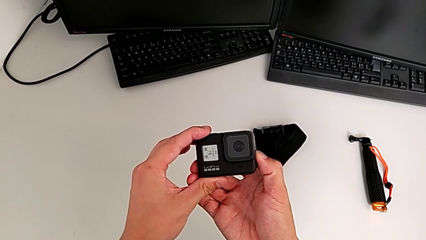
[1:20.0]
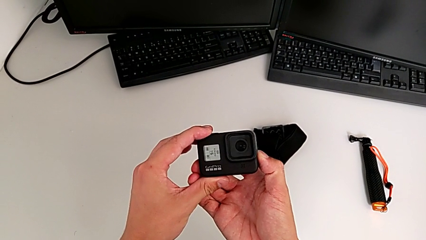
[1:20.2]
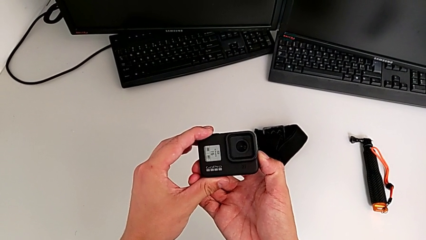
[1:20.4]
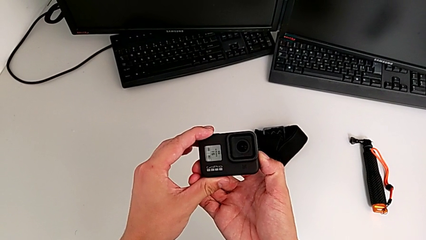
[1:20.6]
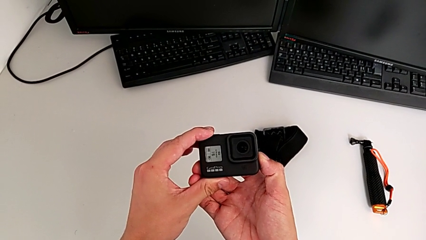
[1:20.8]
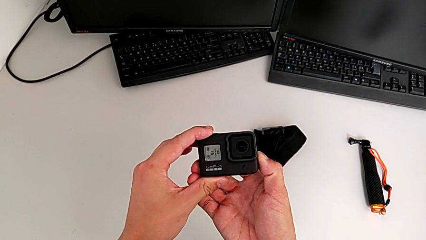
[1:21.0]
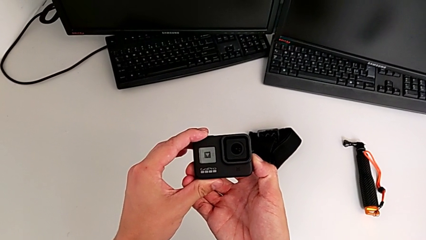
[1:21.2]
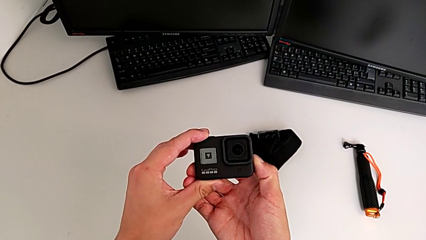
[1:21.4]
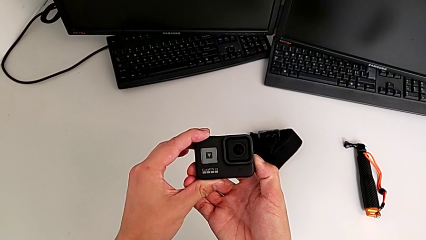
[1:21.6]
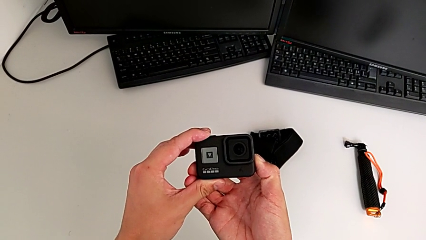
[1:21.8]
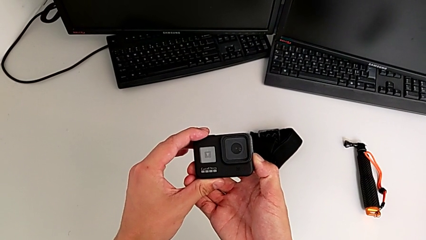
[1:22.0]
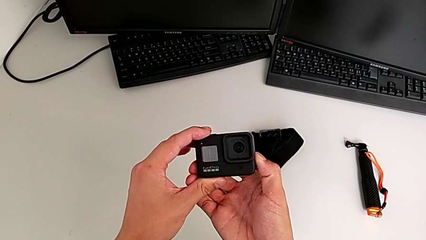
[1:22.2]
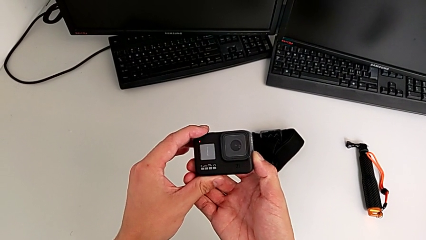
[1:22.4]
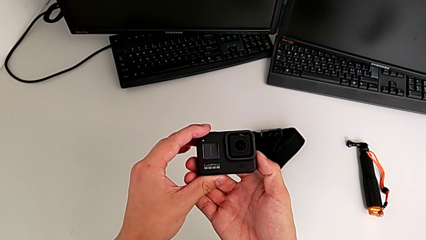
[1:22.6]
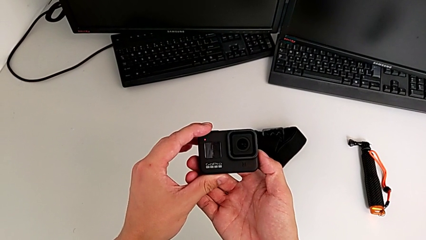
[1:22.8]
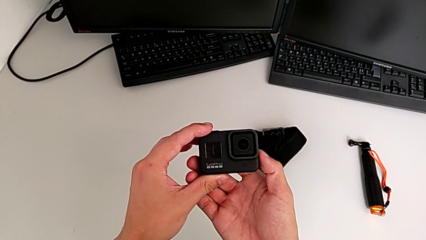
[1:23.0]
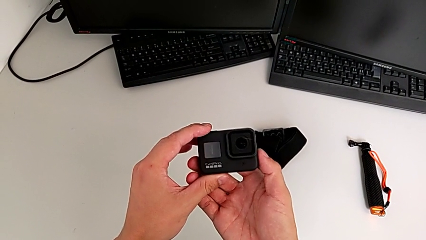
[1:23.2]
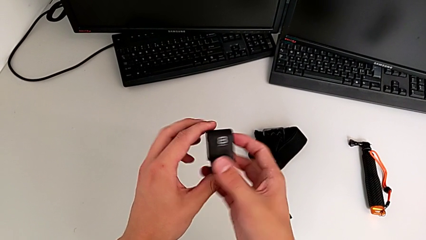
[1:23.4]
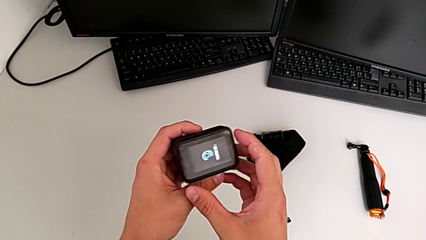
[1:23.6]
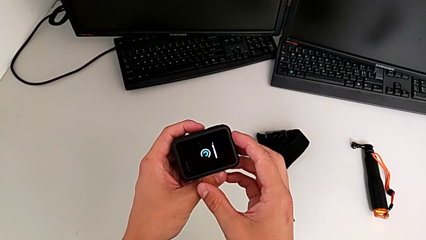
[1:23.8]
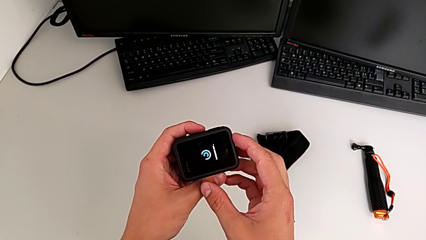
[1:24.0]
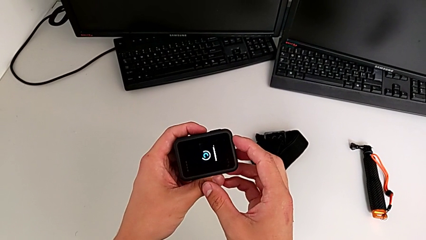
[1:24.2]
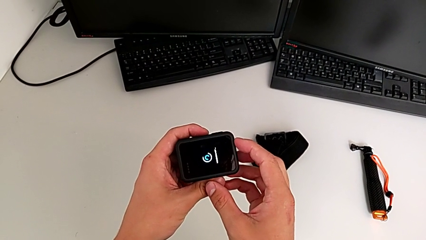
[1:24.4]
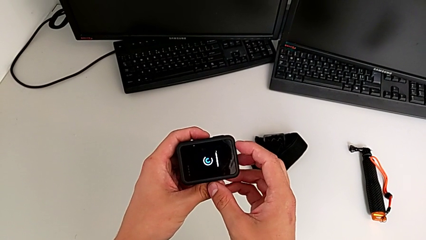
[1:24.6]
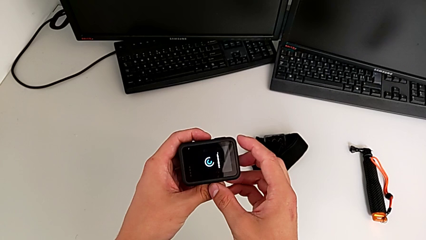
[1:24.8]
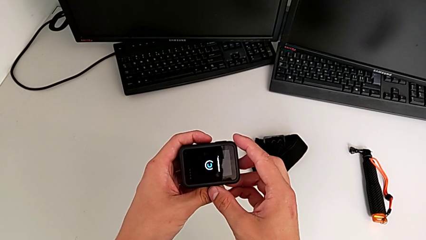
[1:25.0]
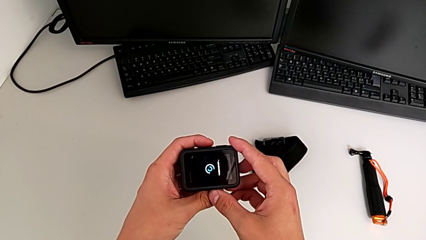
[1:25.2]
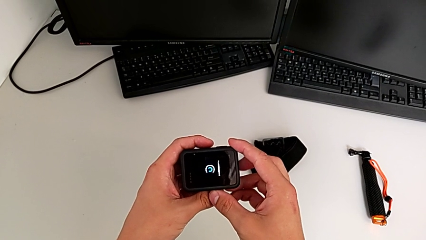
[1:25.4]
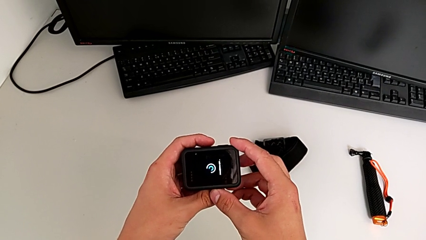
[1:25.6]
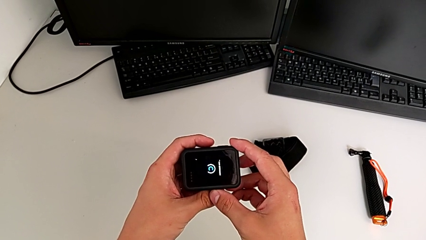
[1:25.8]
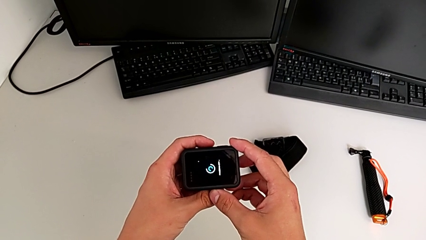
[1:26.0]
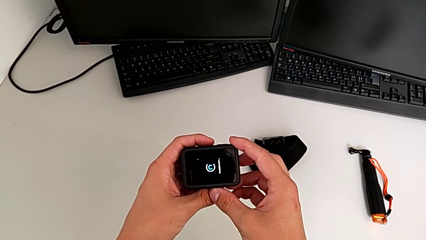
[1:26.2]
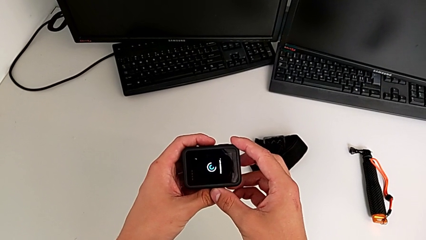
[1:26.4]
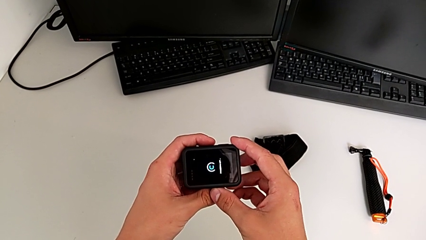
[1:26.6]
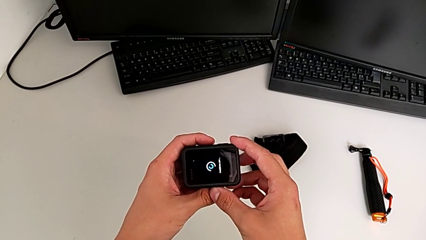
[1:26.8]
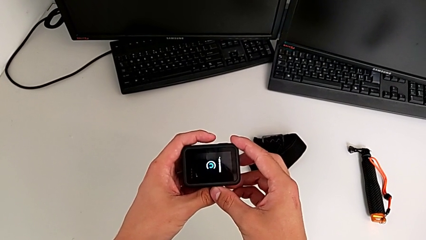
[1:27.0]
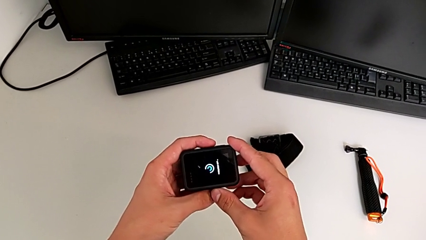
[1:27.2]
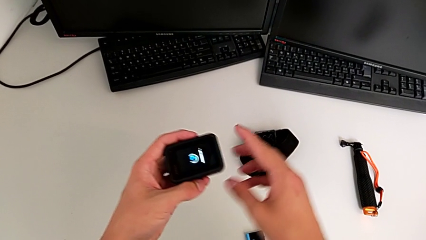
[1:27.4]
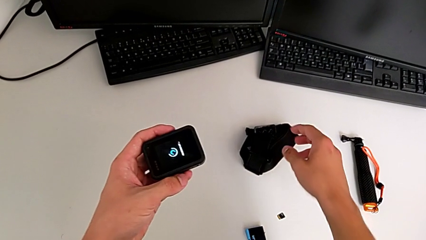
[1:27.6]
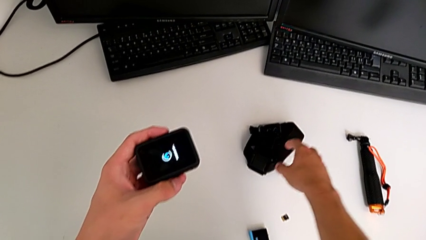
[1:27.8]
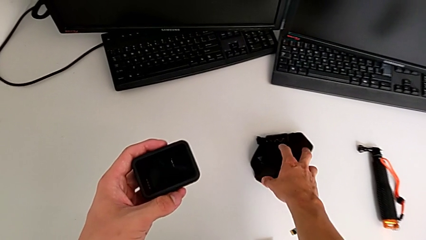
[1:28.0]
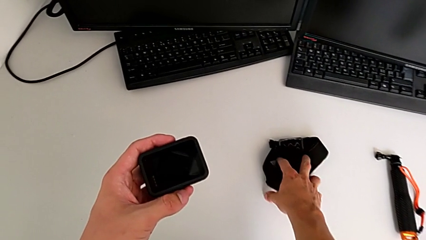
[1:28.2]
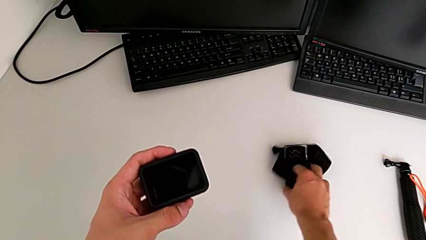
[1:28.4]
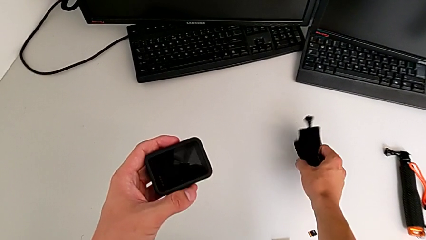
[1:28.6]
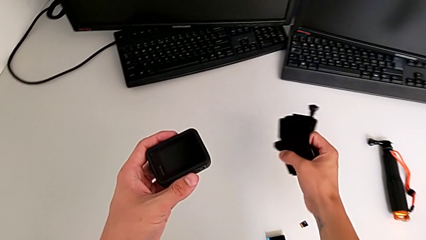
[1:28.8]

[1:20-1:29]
The camera wearer turns the GoPro off. They press the button twice and grab the strap.

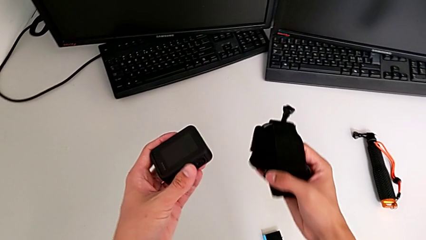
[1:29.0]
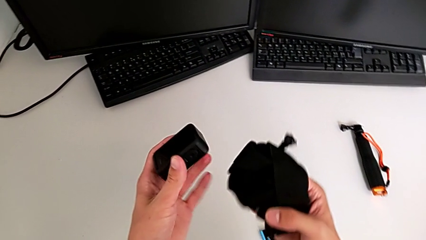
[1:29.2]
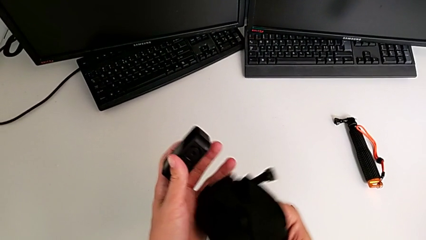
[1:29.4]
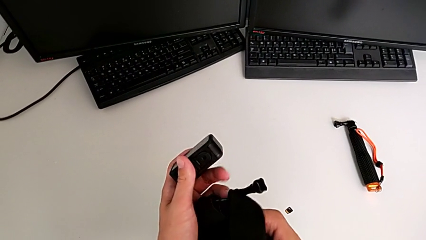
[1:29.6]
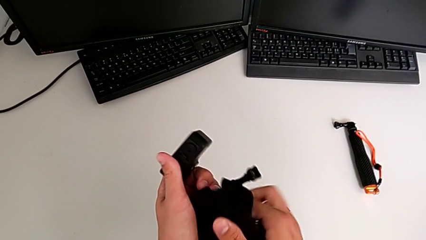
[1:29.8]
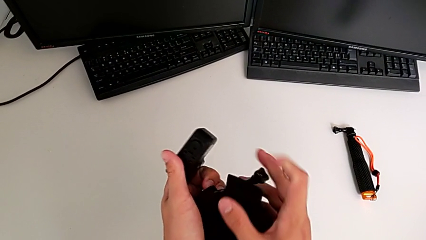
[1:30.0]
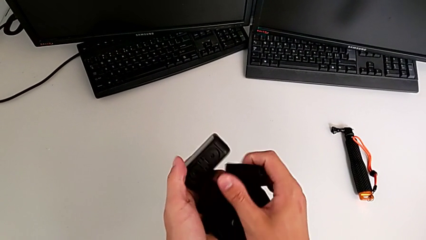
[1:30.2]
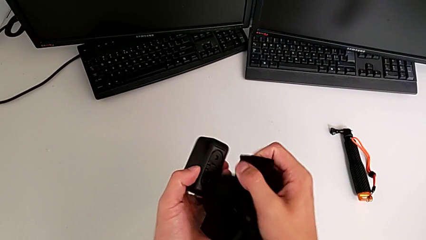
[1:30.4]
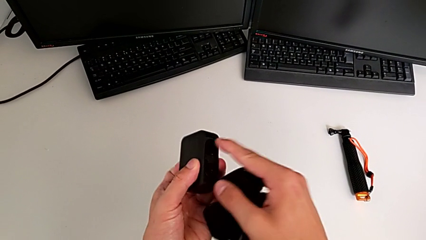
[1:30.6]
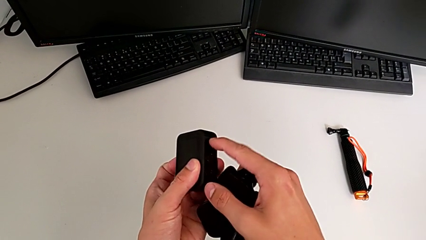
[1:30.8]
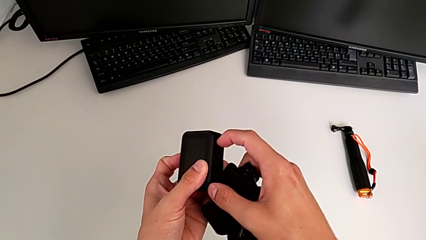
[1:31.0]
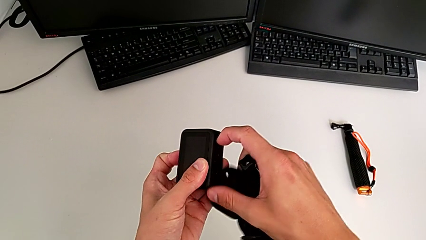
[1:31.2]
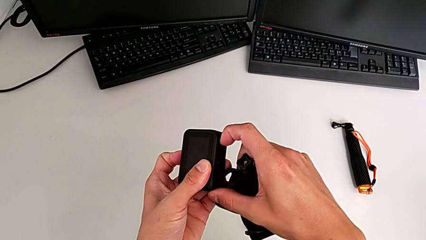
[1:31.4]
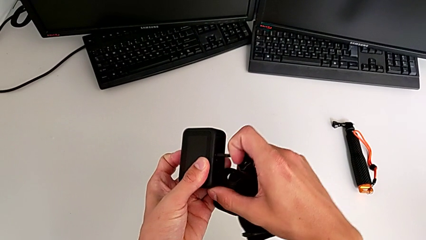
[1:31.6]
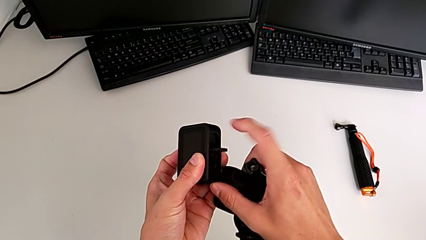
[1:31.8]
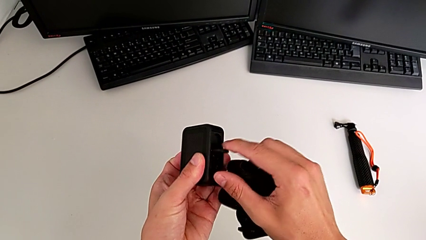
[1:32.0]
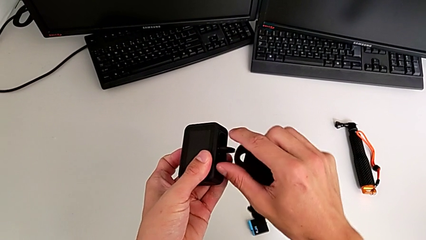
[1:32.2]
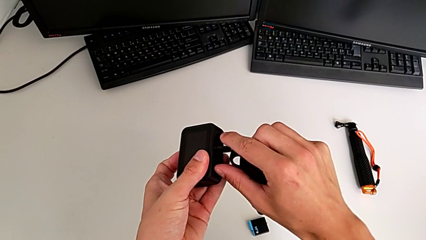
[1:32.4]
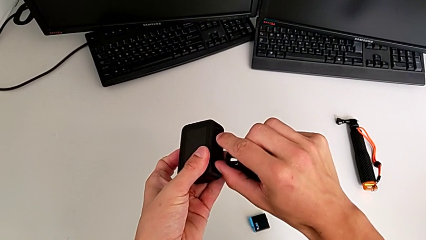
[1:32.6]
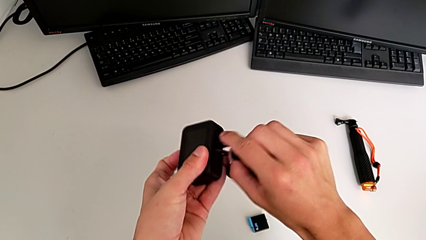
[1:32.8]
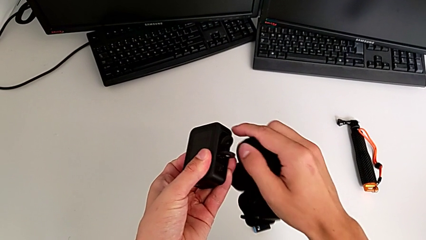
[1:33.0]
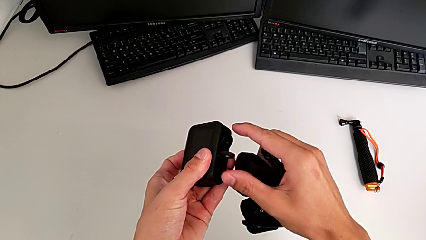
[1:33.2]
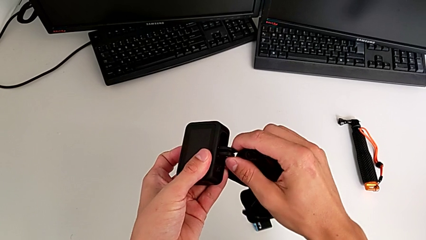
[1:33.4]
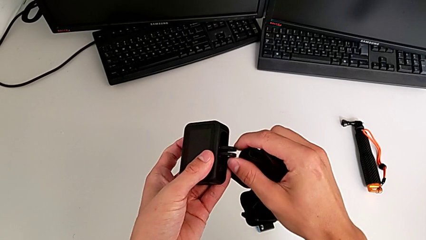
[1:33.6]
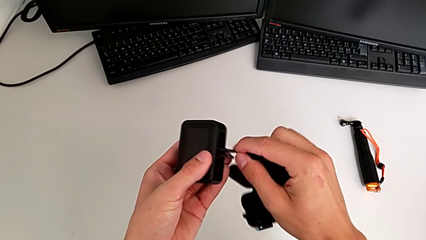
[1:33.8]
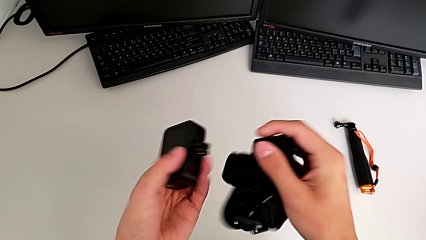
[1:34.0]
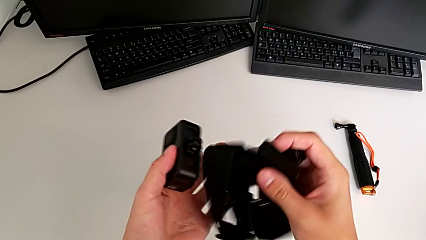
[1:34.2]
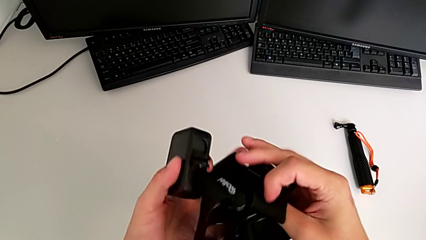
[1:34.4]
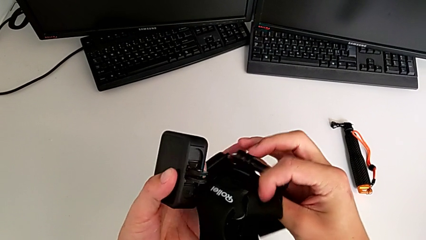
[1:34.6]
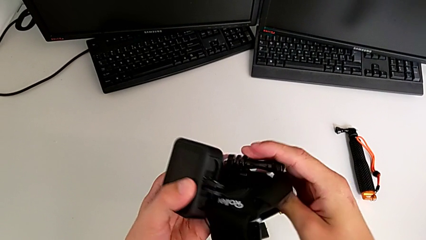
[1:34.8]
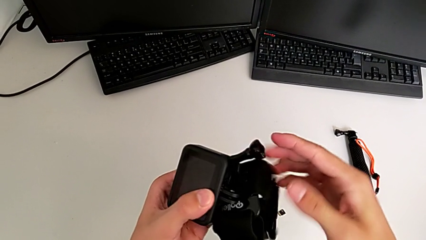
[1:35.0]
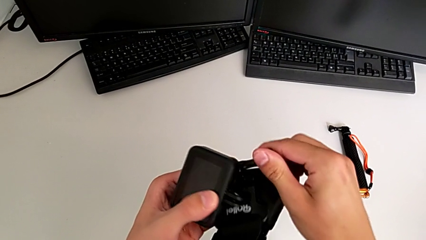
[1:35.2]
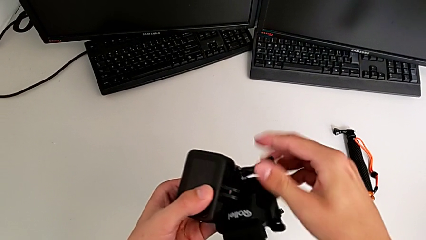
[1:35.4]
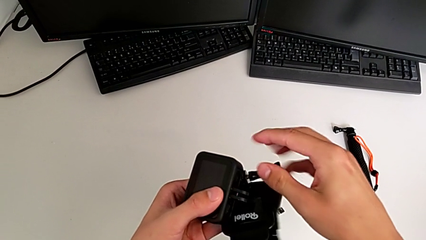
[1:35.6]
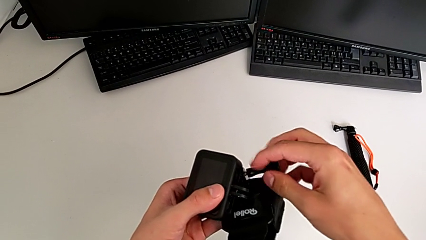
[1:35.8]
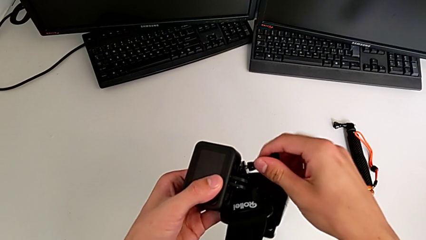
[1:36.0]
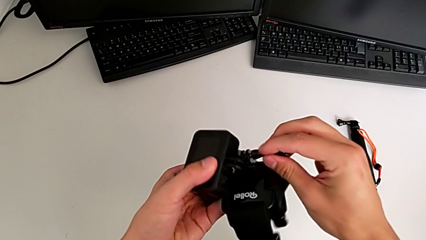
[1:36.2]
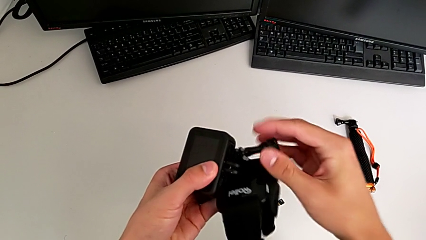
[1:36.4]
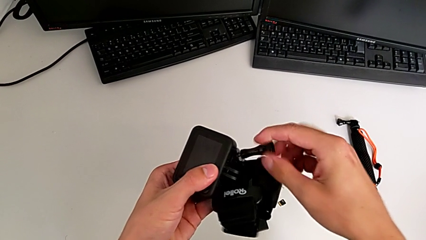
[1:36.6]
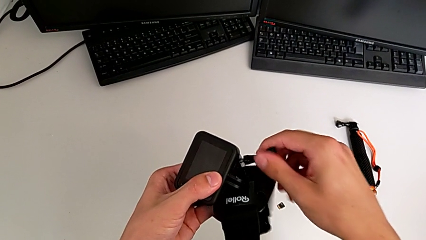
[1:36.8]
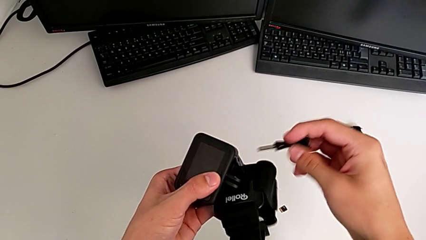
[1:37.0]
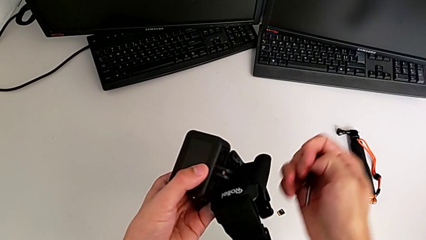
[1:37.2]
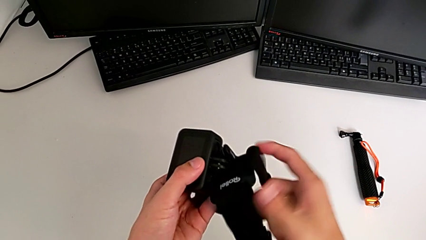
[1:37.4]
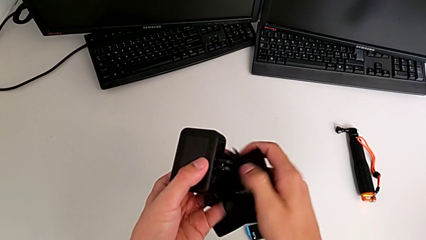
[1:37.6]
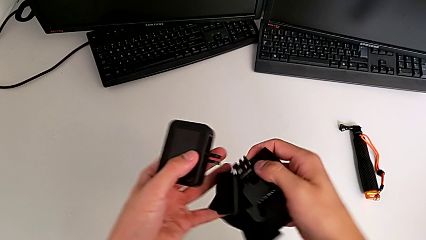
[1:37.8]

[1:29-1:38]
The camera wearer is placing a strap on the GoPro. They grab the GoPro, open the bottom GoPro and disassemble the strap.
